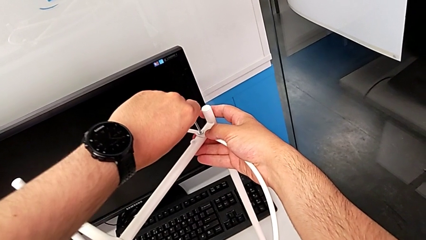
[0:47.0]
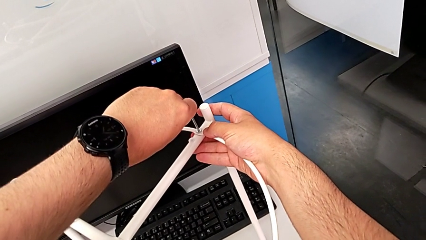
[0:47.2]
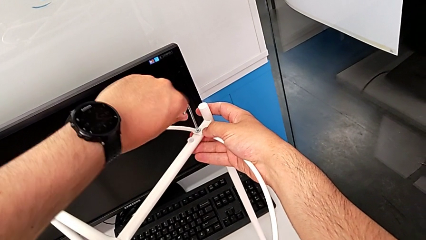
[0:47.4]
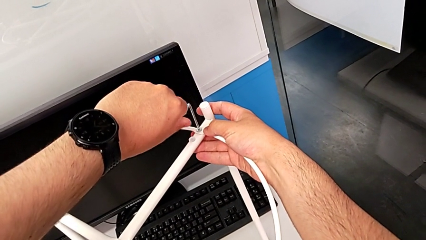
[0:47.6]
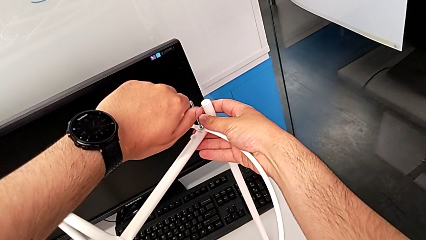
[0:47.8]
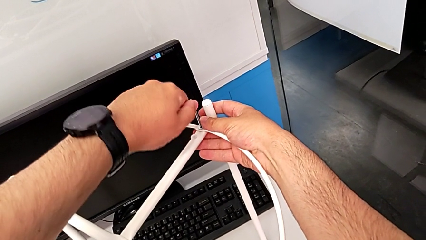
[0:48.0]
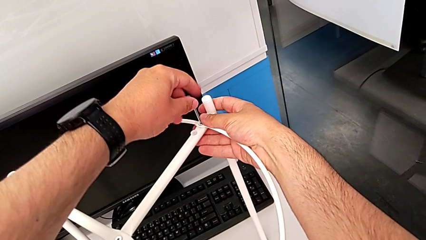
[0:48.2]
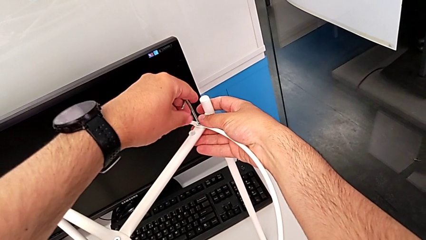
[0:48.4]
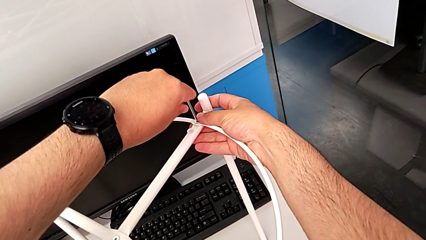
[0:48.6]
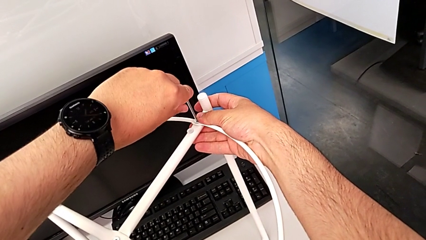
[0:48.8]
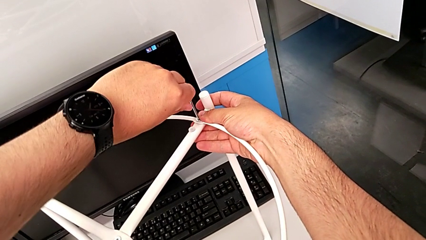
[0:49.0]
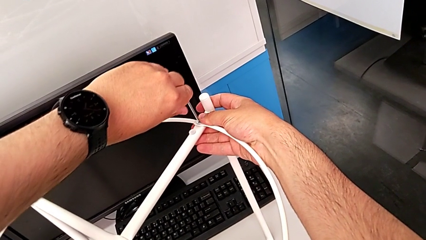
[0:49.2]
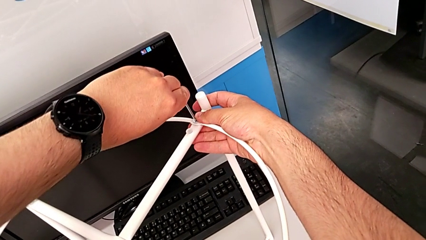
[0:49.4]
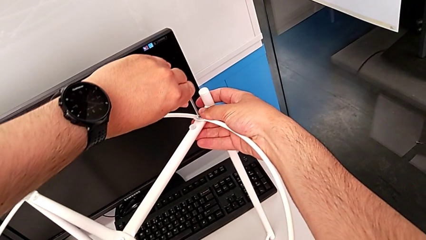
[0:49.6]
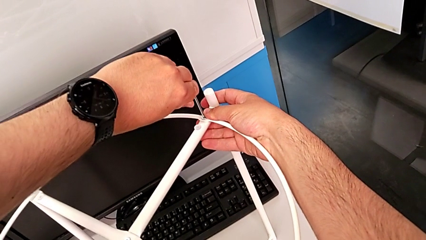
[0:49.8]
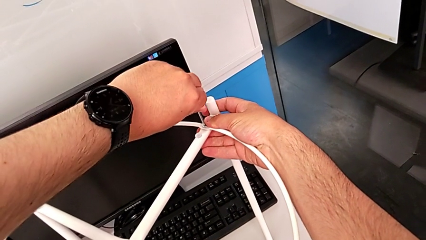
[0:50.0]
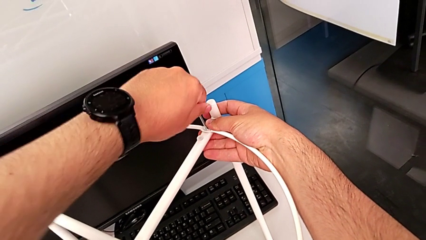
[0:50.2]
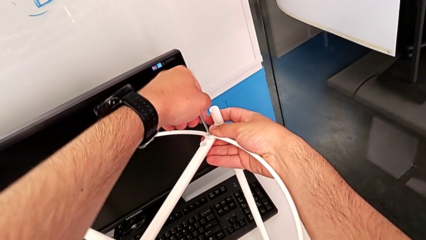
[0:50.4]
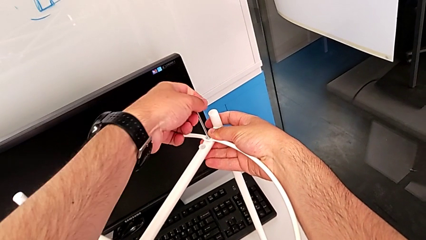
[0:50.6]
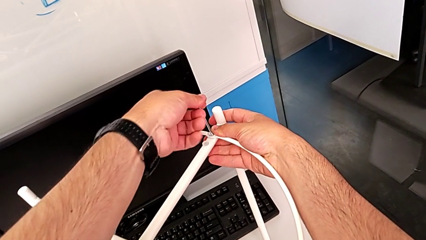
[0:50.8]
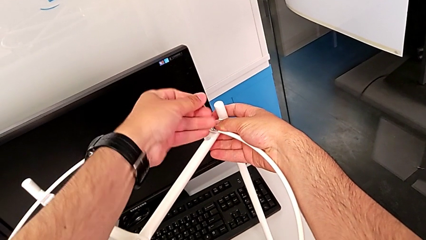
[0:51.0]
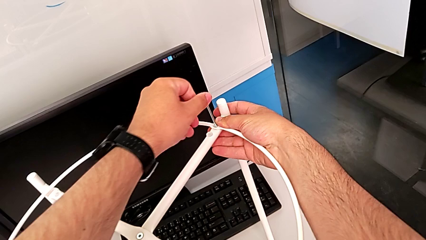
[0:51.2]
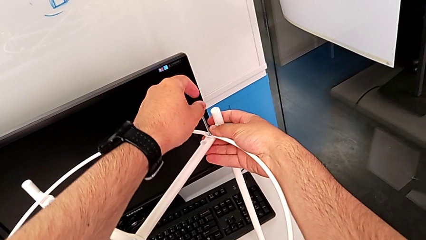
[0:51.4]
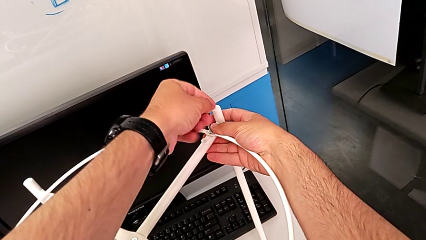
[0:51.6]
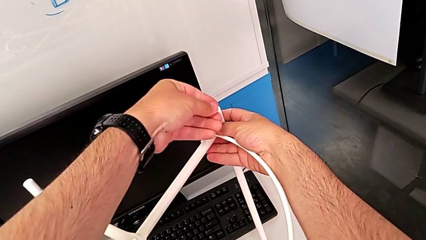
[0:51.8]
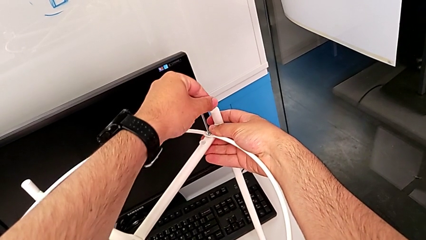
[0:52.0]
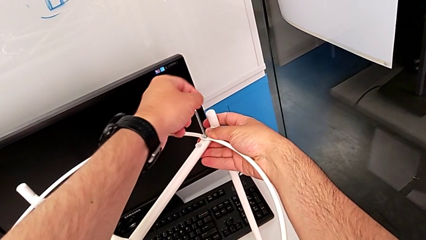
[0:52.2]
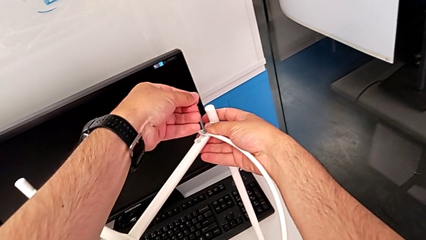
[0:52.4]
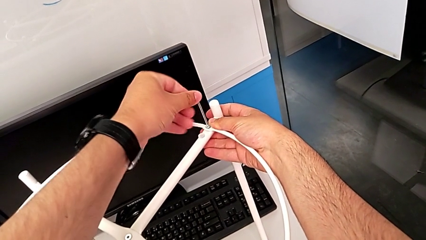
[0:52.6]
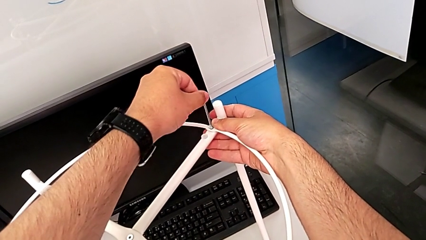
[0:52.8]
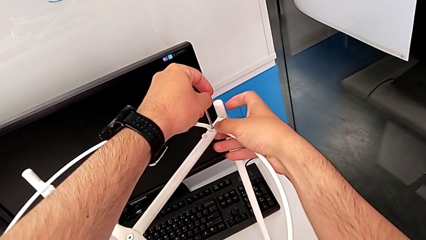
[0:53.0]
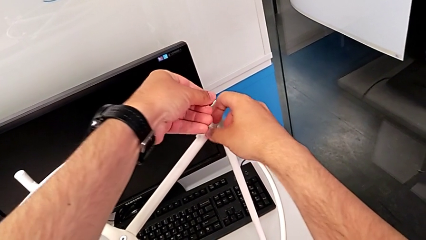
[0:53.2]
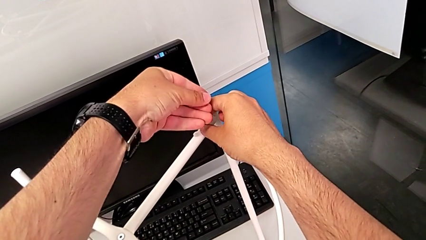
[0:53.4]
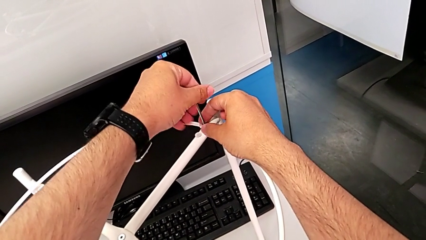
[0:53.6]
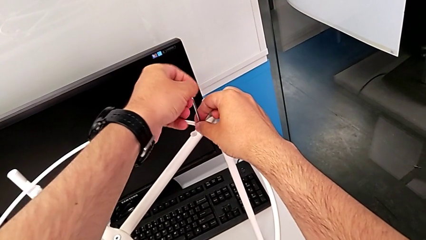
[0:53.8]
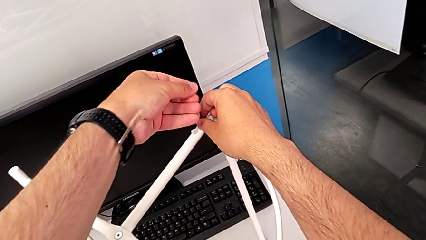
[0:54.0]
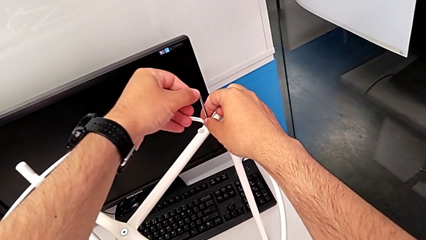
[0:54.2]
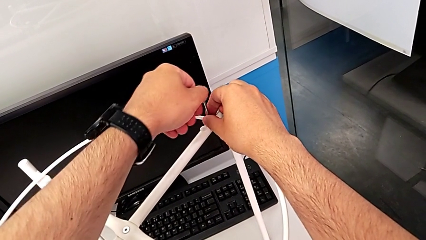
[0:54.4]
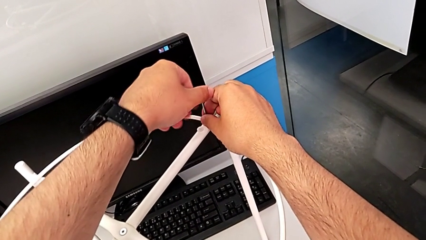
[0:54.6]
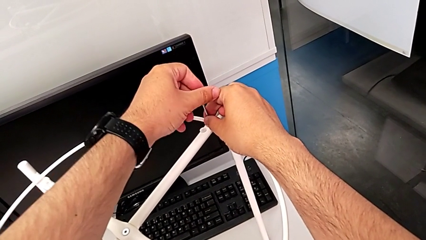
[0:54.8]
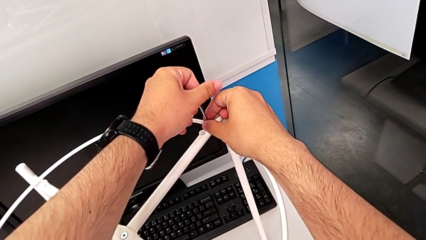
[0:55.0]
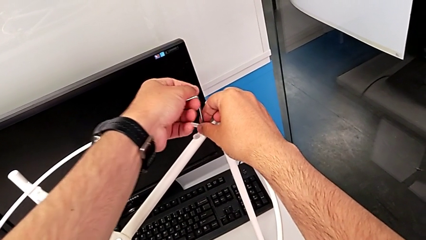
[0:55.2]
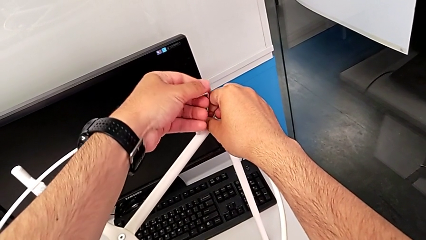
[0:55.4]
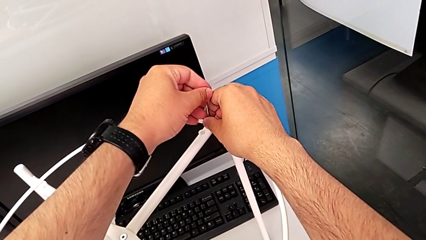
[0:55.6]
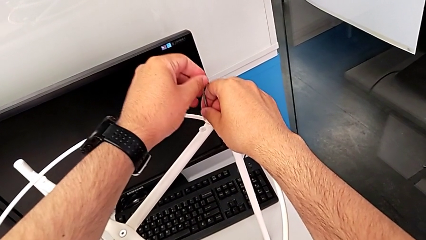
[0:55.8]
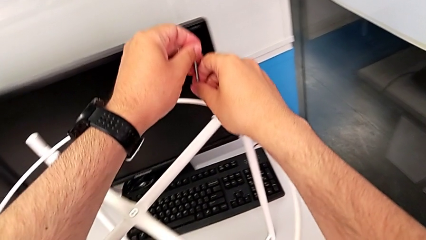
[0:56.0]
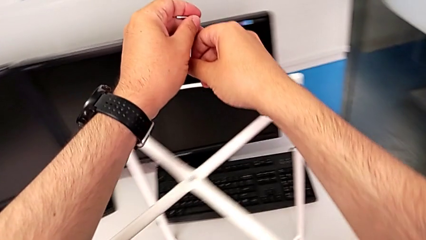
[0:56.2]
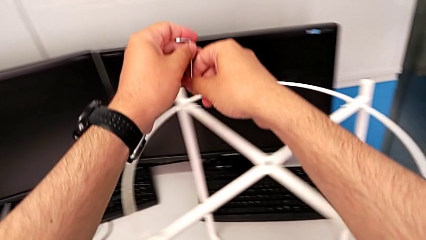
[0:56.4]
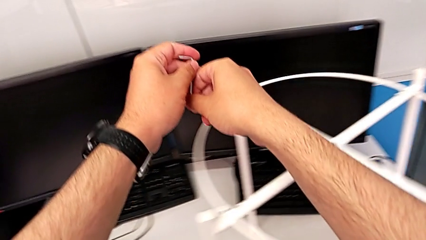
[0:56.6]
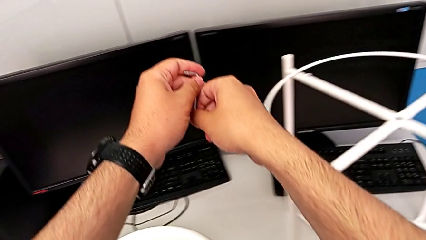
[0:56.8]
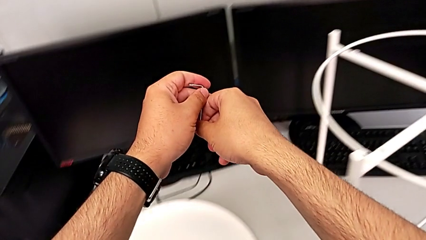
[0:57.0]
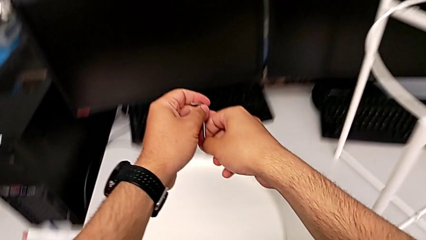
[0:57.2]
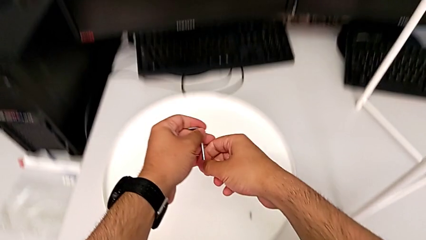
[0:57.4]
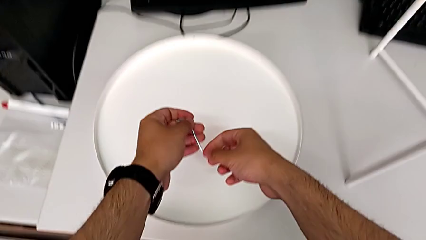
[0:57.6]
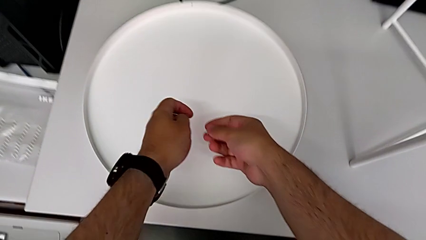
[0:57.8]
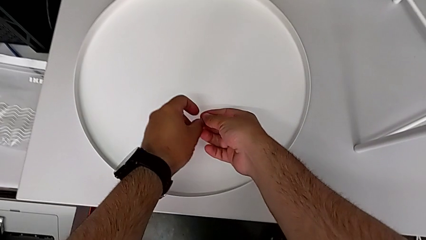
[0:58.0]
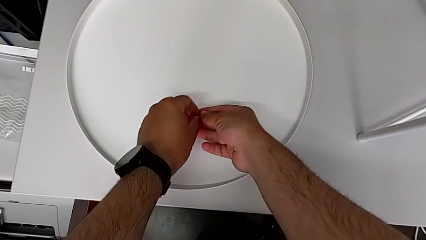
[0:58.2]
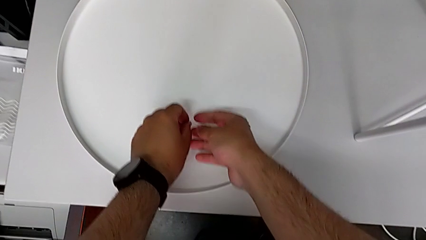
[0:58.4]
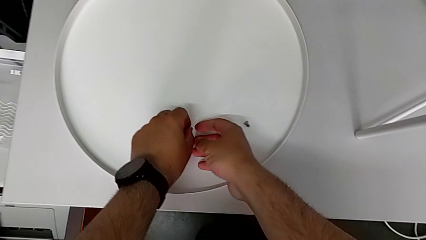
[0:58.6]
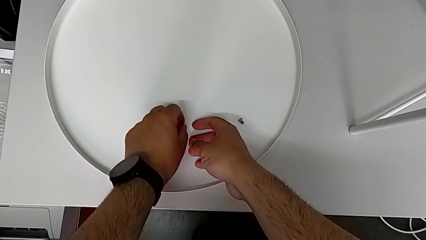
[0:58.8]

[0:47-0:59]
The camera wearer is unscrewing the second hex socket head using an Allen wrench. They keep unscrewing the hex socket head, lift the hex socket head and the Allen wrench, and place the hex socket head.

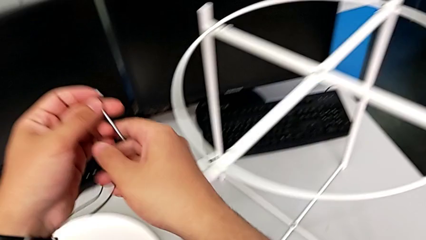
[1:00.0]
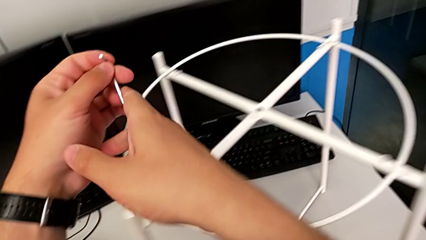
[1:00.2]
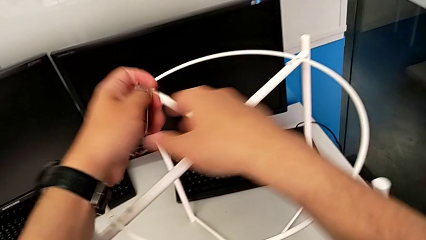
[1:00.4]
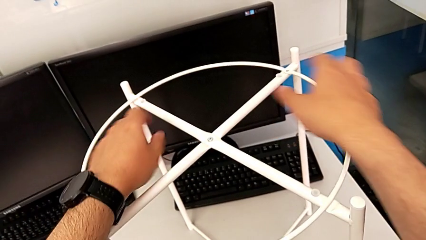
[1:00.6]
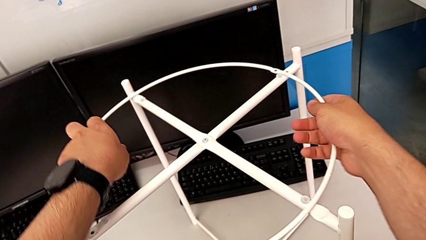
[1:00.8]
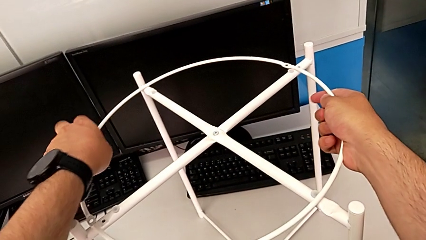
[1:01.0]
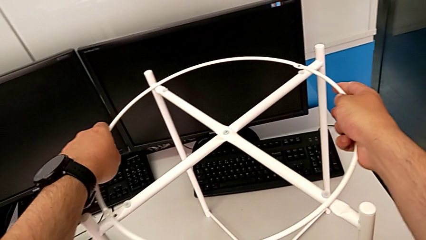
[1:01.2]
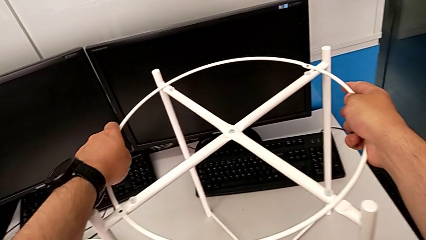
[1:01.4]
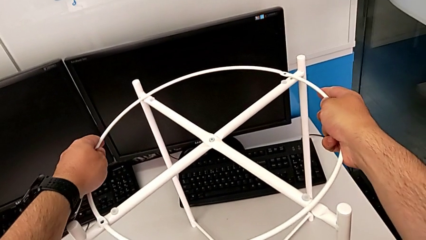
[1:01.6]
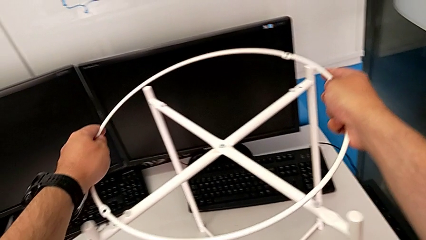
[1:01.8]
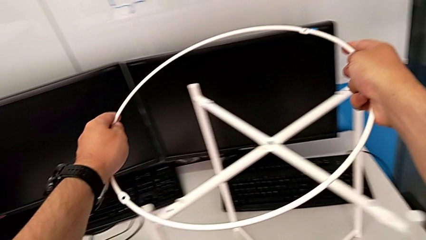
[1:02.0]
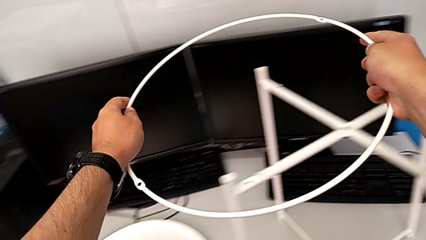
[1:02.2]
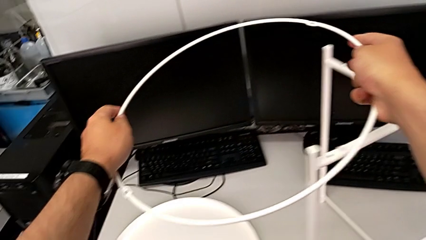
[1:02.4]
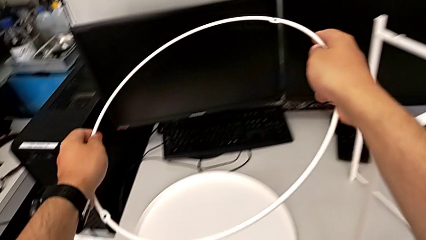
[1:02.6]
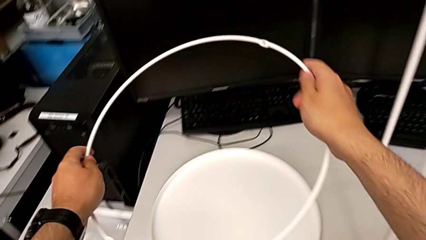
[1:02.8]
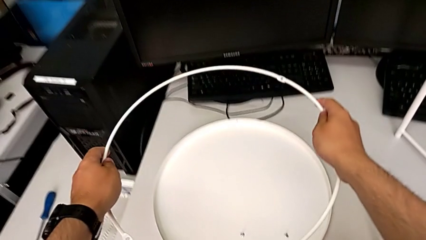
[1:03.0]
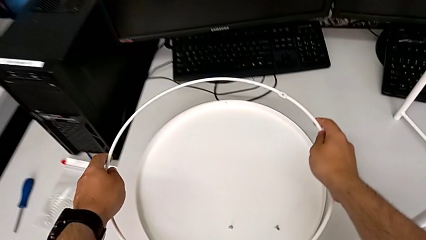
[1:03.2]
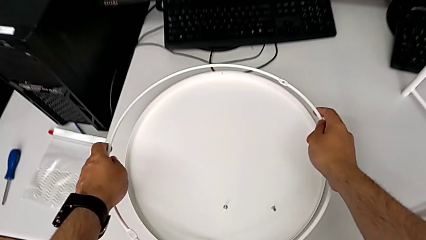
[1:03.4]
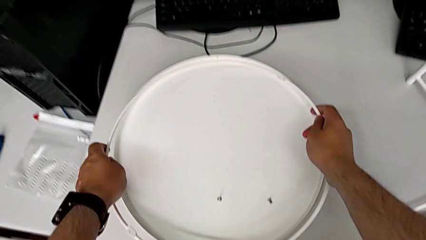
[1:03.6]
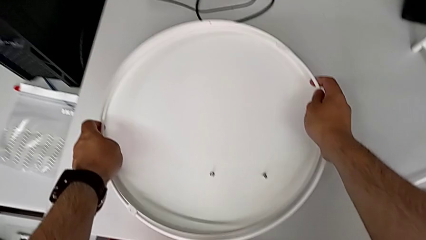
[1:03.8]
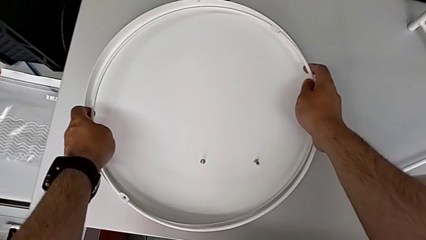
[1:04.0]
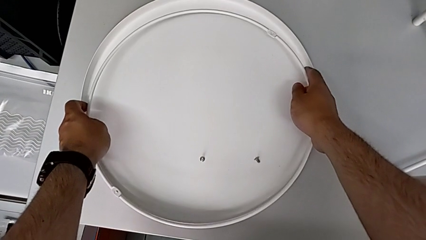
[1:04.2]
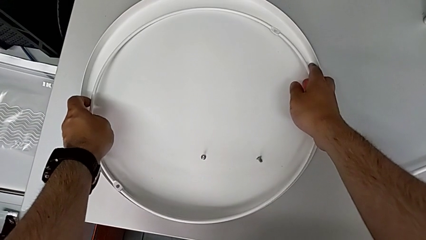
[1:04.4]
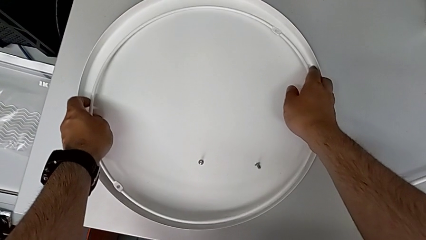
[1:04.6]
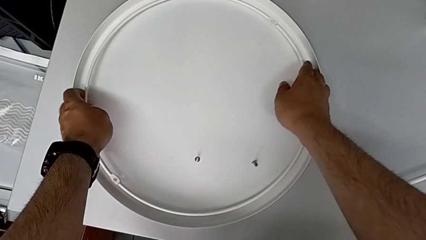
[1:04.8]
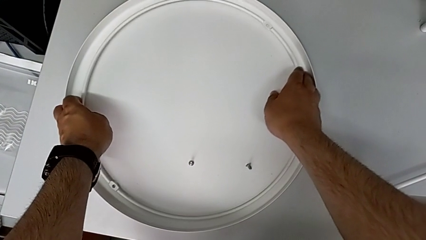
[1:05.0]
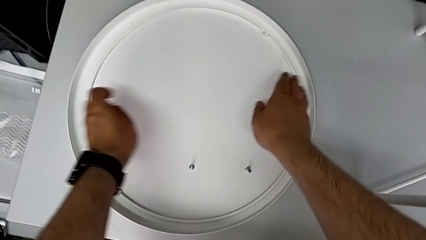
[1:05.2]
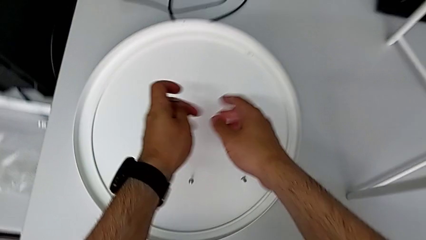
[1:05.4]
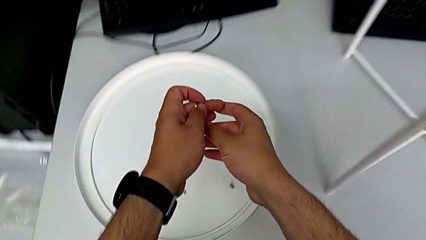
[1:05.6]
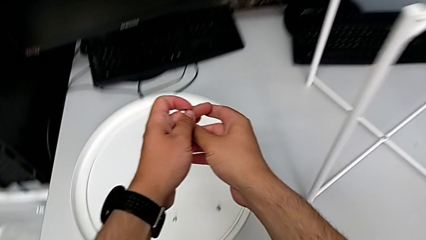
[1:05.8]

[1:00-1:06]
The camera wearer disassembles the circle. They approach the circle, grab it and place it.
